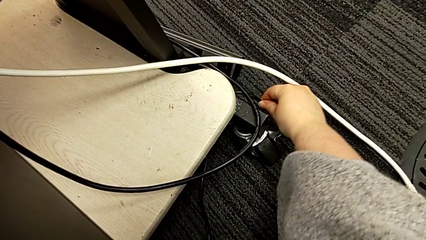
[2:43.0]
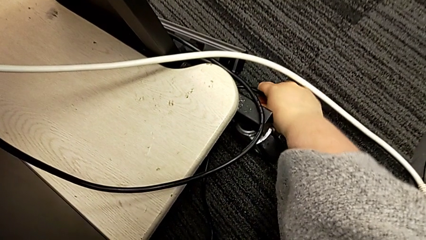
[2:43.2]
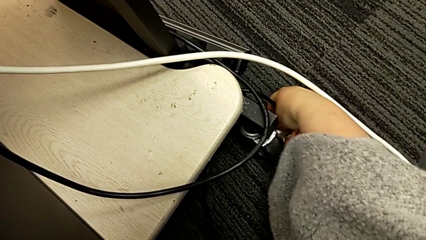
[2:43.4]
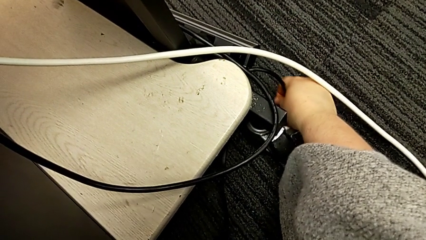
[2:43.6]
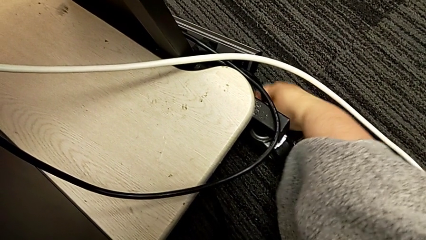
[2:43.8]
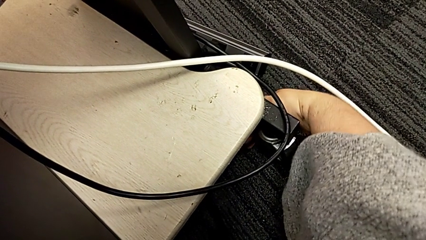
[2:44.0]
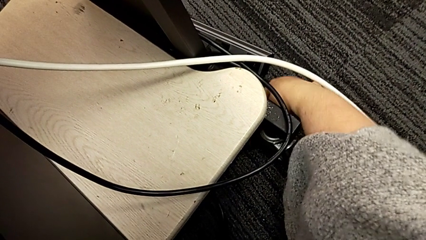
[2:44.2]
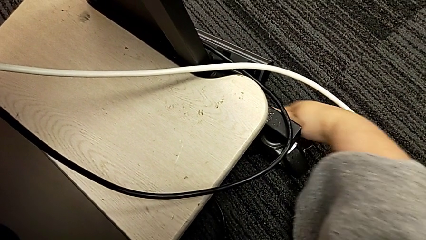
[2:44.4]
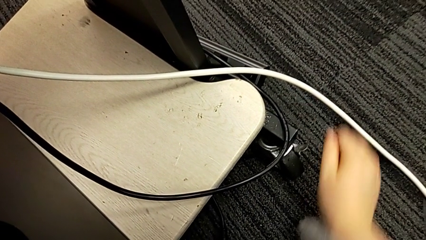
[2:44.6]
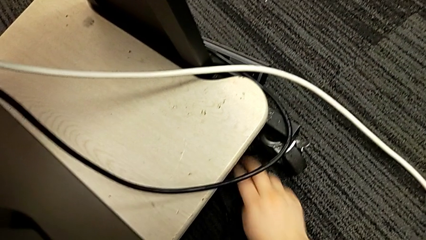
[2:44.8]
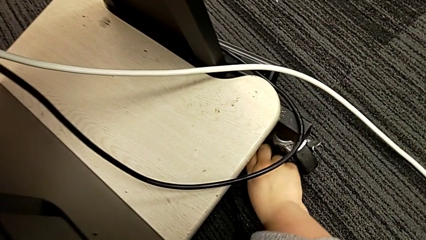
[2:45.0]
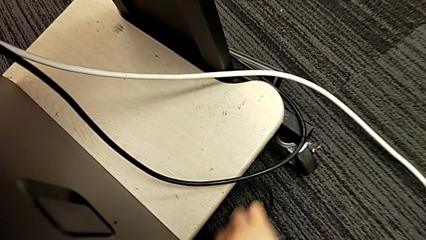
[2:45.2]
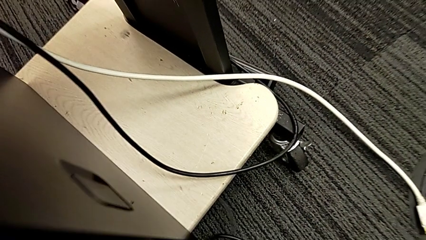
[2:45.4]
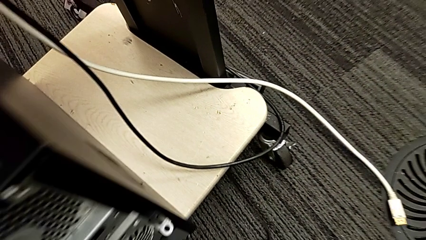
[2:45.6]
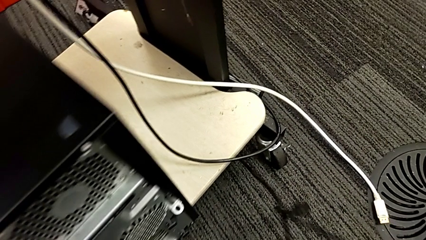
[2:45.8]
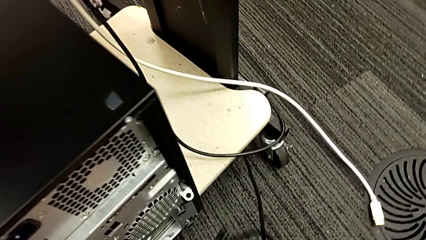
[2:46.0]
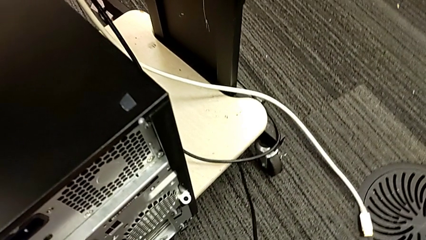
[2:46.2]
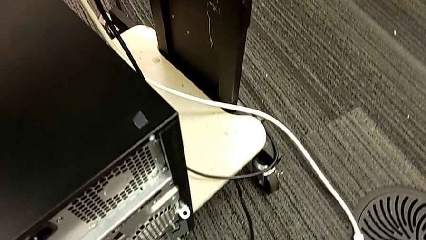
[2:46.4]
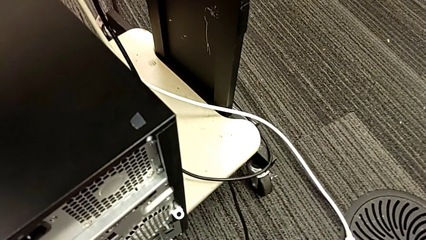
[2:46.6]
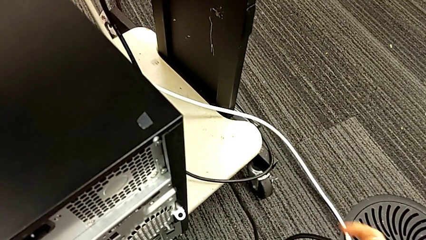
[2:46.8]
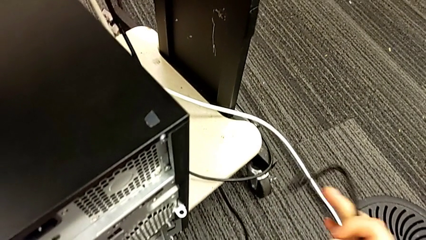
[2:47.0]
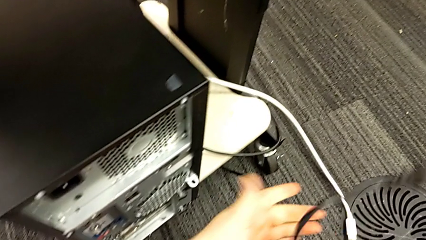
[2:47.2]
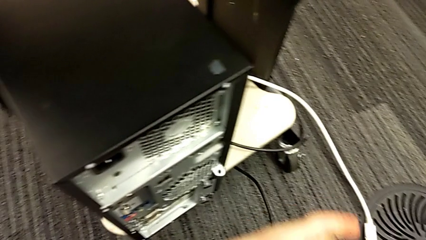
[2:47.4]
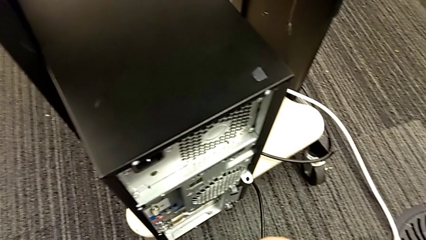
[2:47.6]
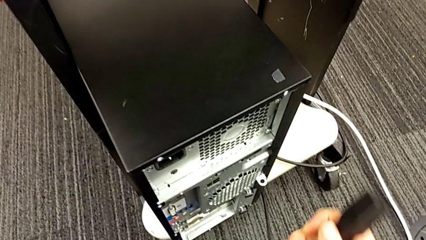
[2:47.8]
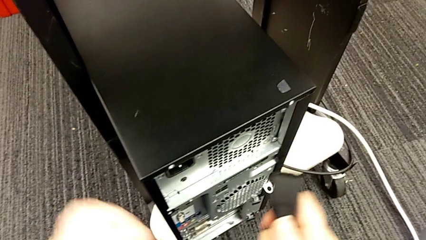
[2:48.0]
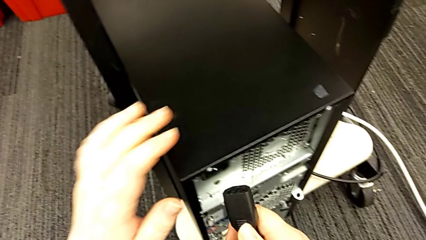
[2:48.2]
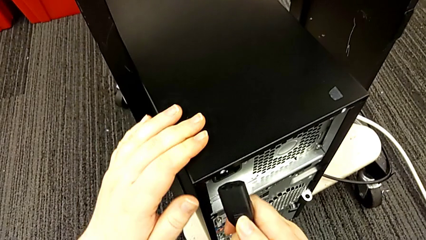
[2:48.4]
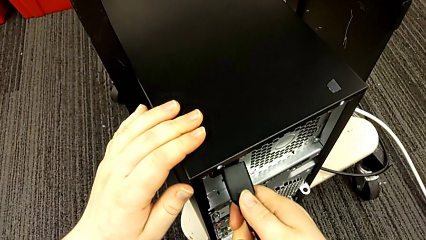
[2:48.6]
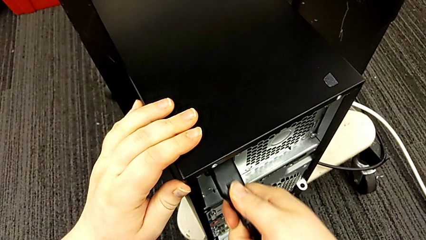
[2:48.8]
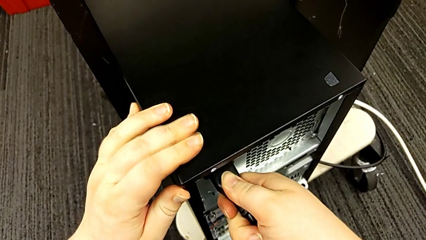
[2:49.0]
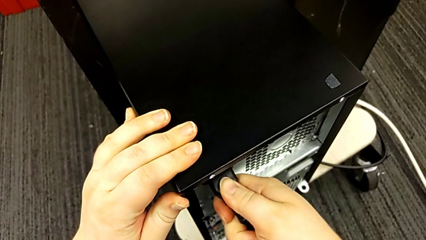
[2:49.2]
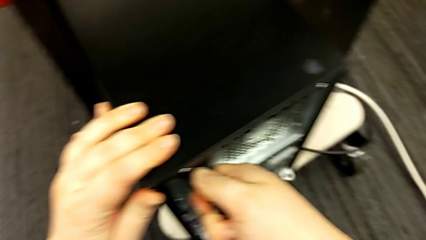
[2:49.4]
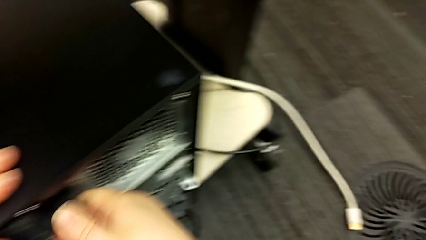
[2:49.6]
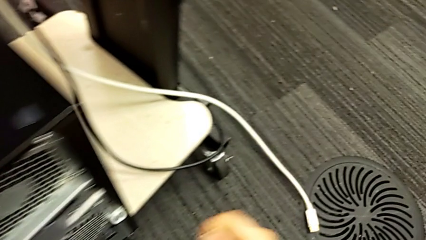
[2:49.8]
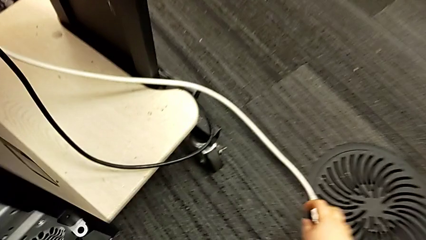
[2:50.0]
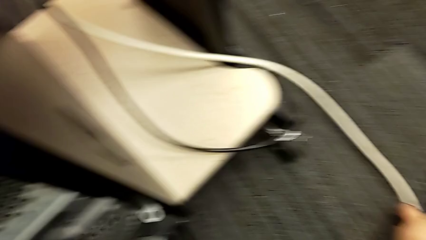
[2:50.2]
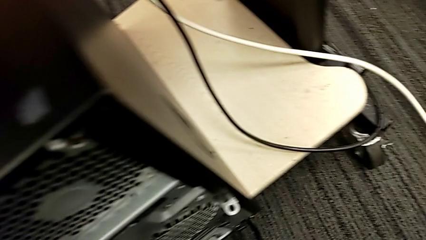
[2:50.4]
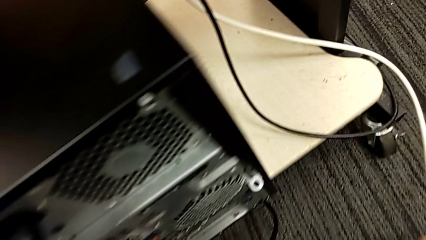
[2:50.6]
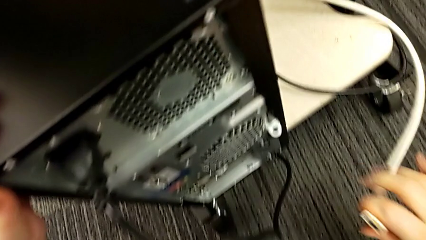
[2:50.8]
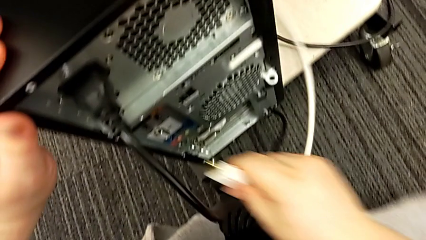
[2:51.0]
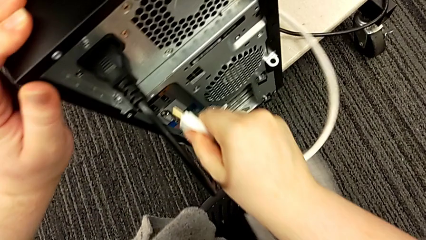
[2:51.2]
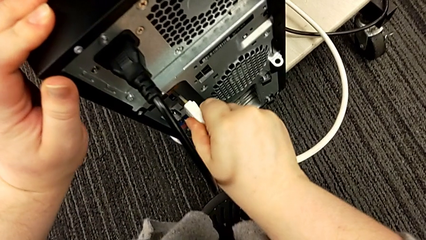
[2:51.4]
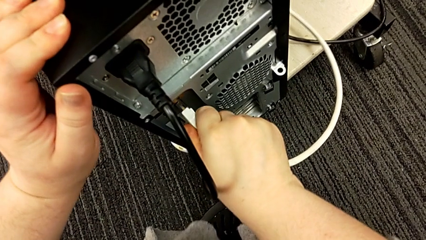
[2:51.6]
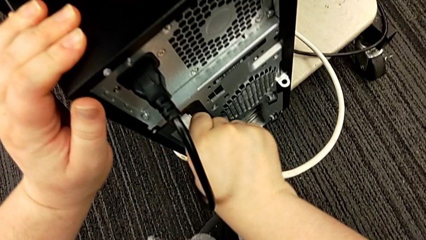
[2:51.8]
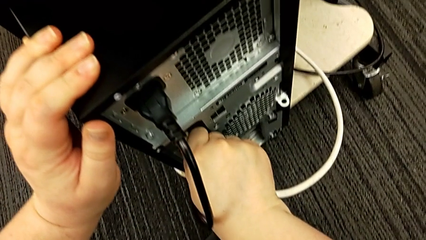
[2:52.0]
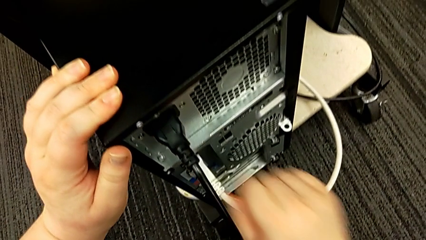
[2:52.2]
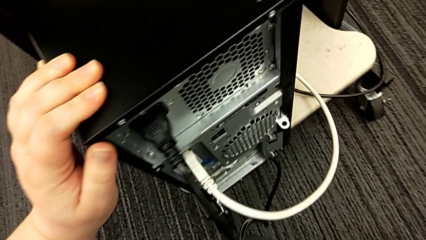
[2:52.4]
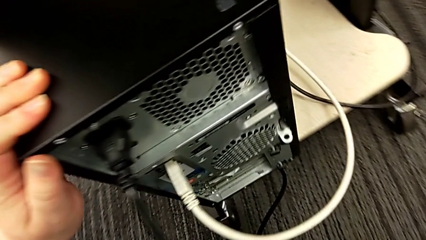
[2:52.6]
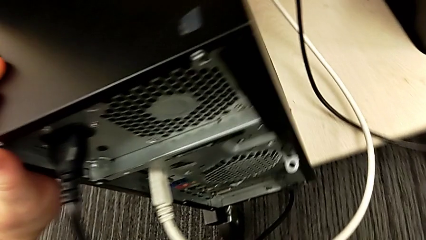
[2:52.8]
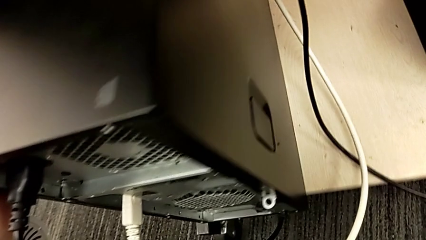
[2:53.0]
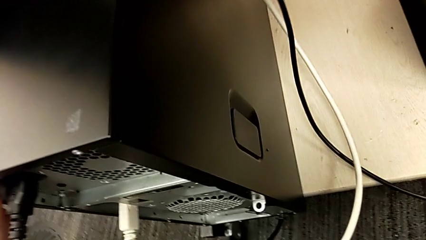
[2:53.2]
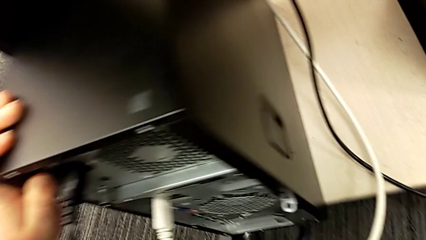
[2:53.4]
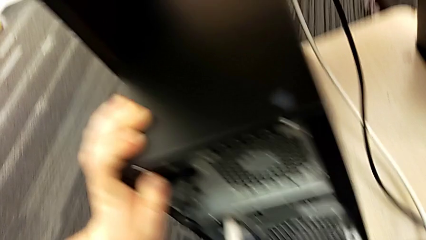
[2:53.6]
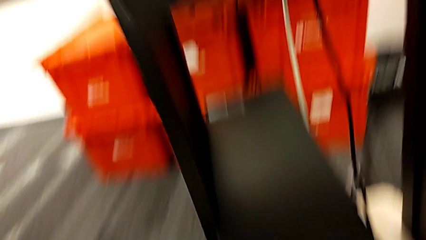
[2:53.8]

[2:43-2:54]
The camera wearer is plugging the power supply and HDMI cables. They pull the cable power supply, grab it and insert it. They grab the HDMI cable and insert it.
